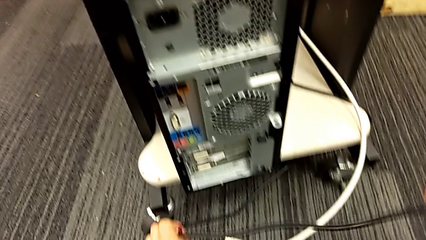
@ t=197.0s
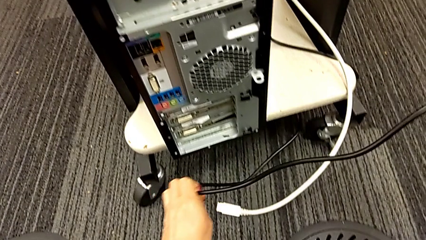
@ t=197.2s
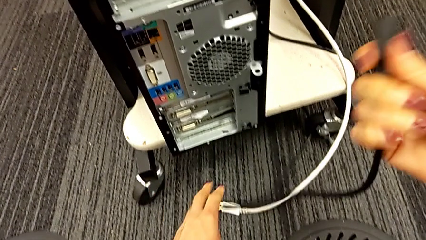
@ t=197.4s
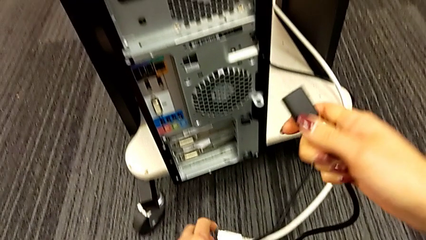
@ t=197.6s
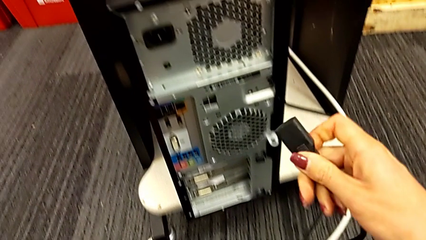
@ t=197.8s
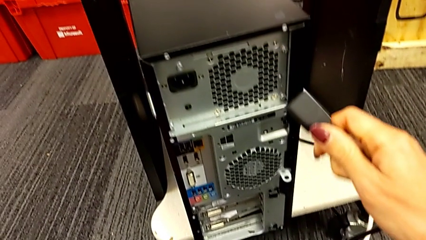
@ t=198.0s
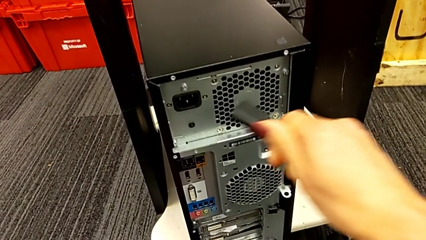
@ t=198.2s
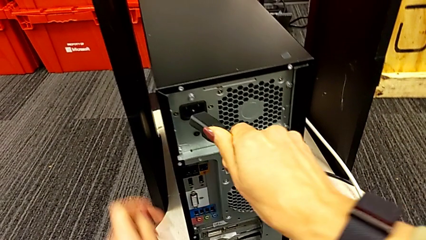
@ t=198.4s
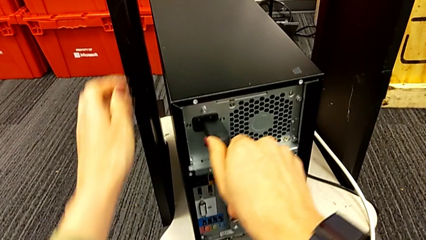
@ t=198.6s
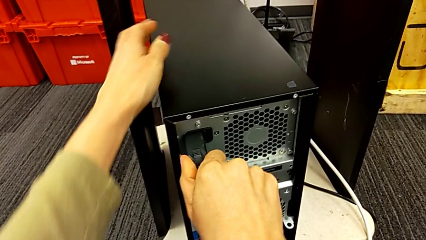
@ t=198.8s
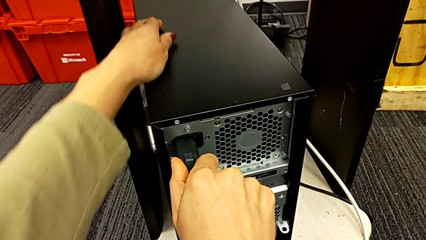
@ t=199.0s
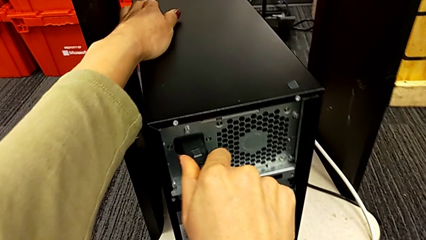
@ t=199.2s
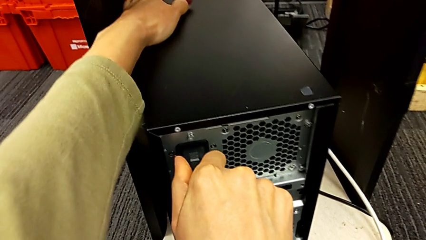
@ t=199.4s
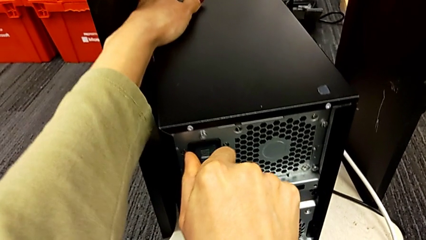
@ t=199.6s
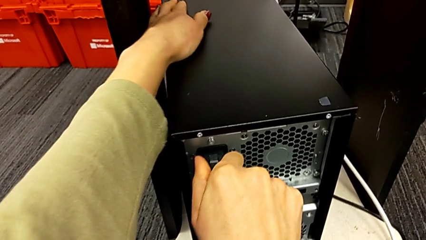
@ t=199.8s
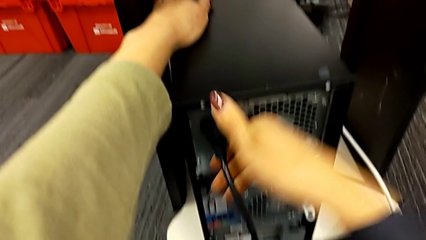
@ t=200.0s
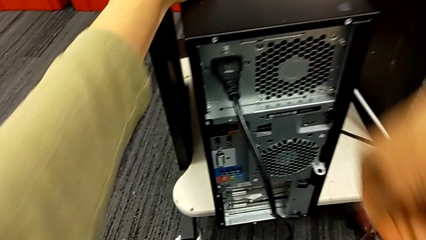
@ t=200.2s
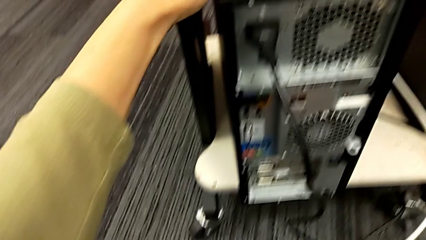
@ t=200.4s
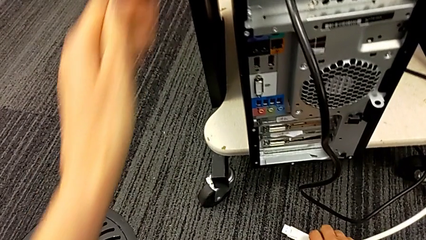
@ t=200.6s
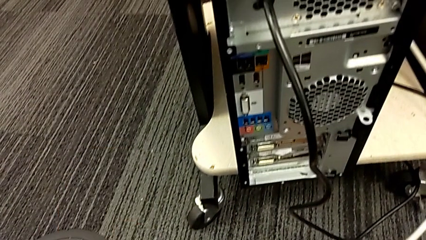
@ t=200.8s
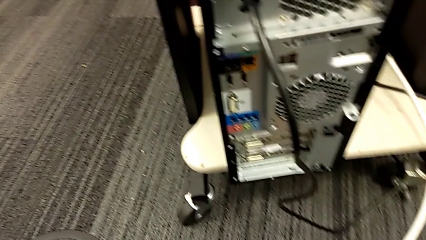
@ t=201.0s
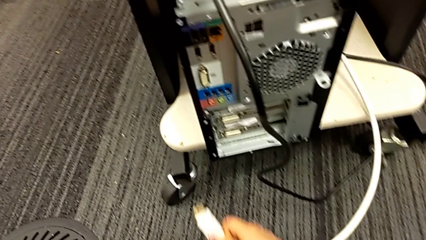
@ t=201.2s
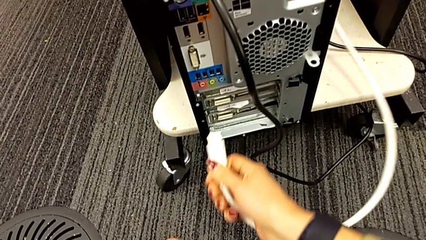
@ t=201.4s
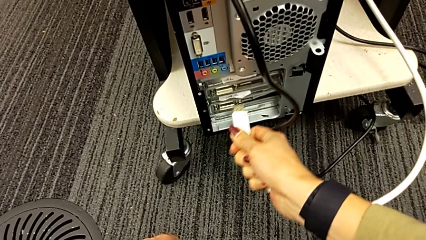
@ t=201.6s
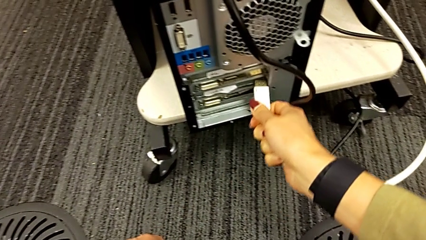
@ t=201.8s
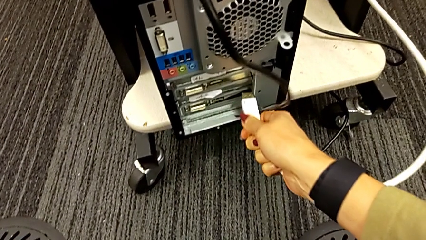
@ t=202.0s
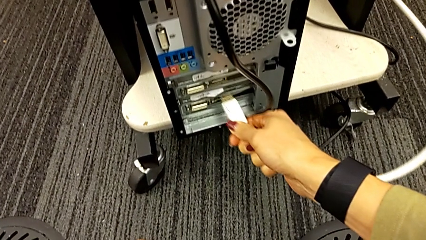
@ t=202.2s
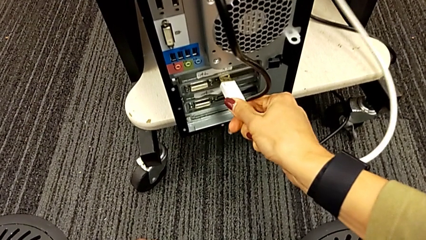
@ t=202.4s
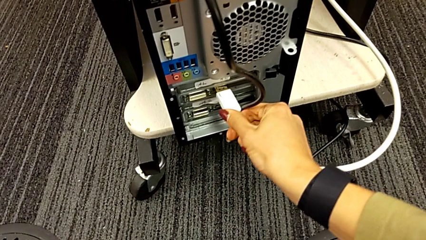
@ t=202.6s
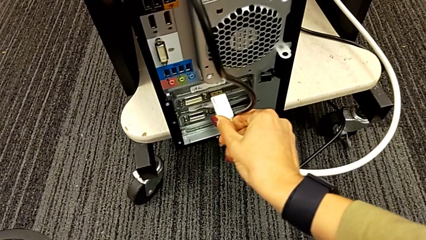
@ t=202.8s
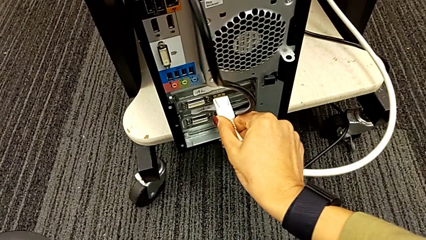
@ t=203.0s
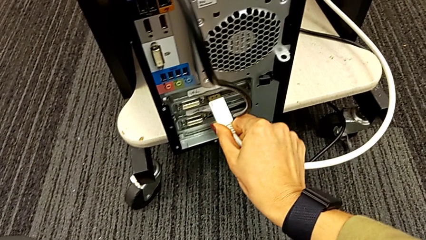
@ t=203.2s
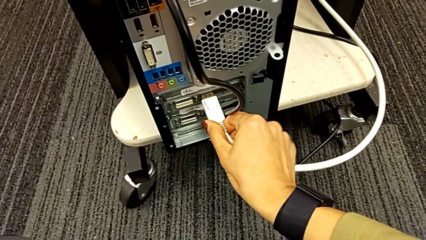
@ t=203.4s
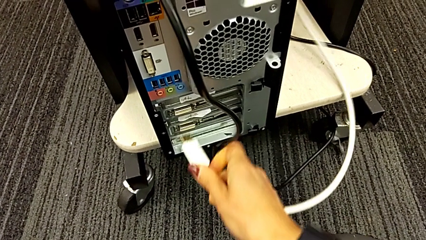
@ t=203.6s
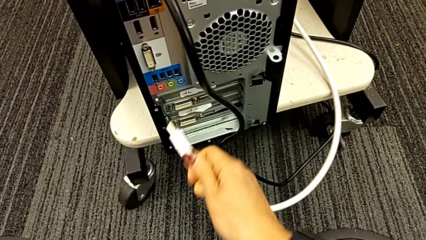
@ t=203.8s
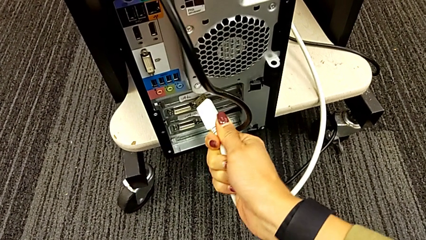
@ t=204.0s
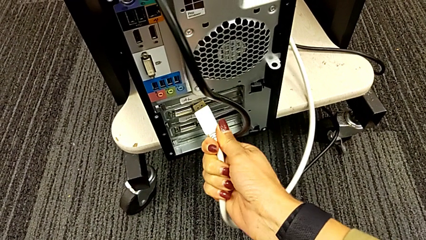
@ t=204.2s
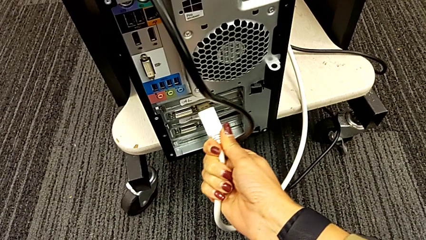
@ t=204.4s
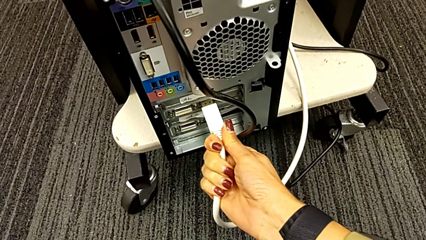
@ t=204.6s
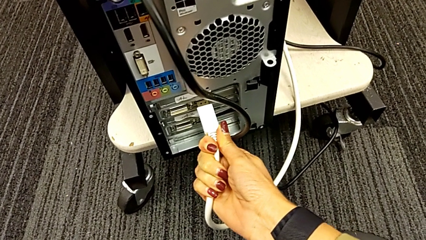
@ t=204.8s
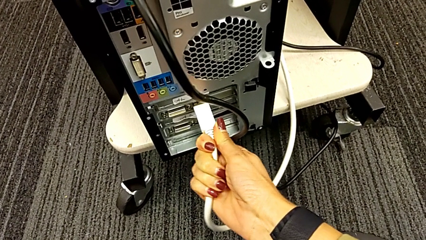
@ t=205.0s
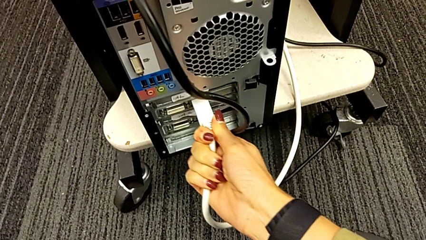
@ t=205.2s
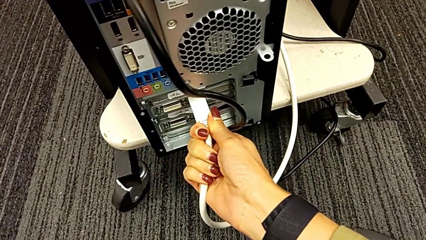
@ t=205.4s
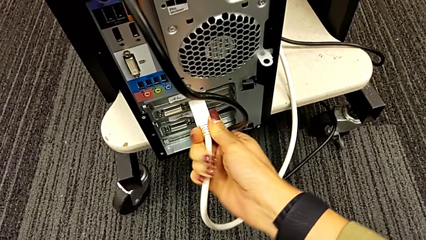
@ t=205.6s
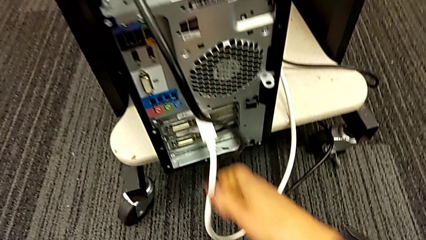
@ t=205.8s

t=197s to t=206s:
The camera wearer is plugging the HDMI and power supply cables. They insert the cable, grab the HDMI cable and assemble it.
